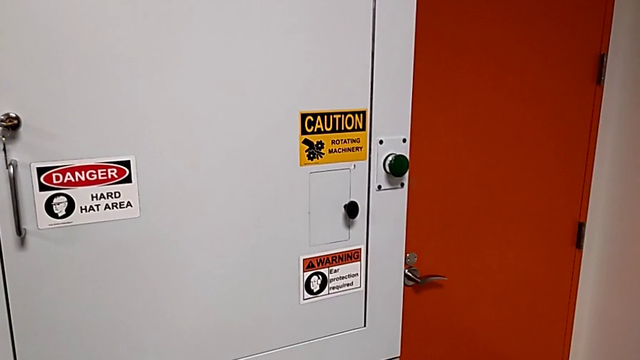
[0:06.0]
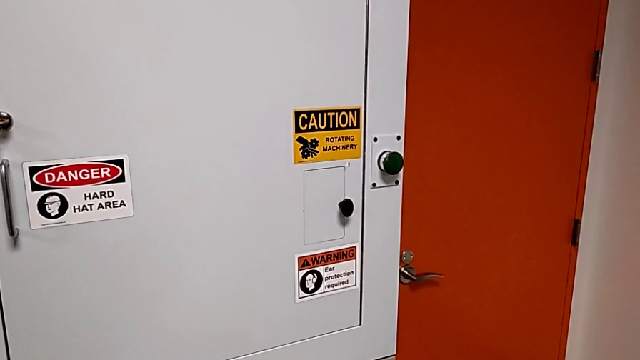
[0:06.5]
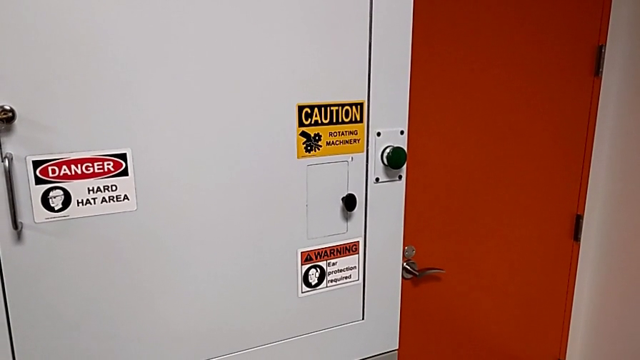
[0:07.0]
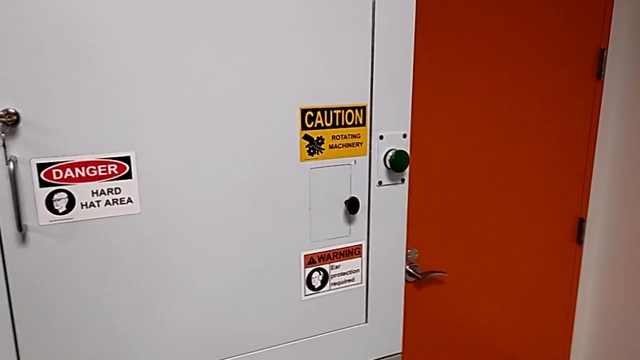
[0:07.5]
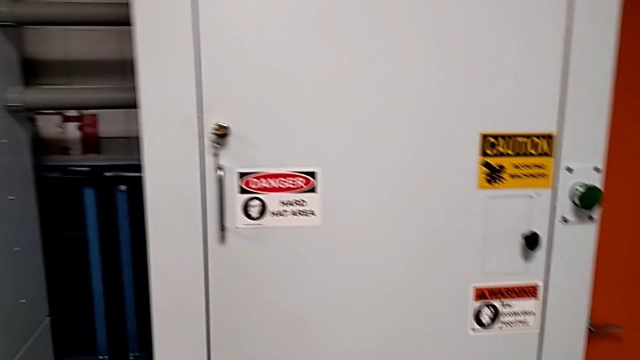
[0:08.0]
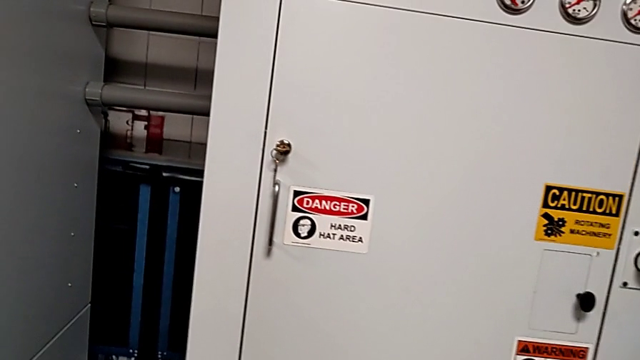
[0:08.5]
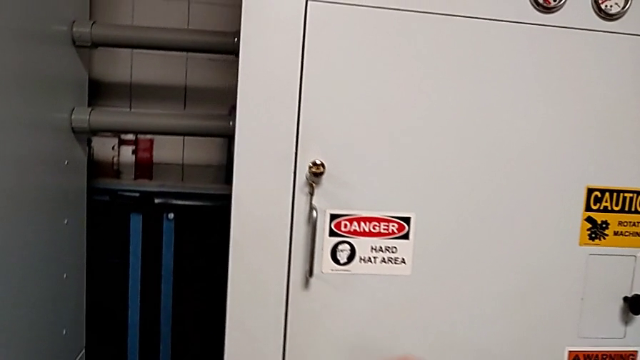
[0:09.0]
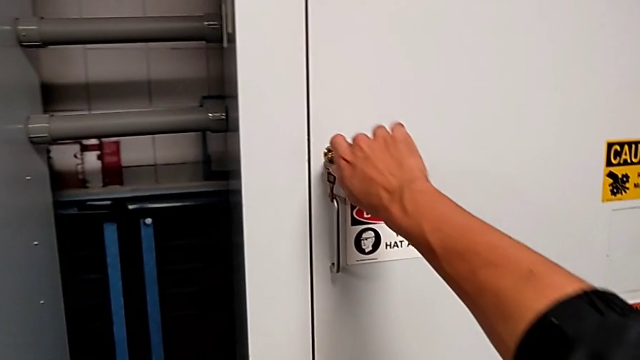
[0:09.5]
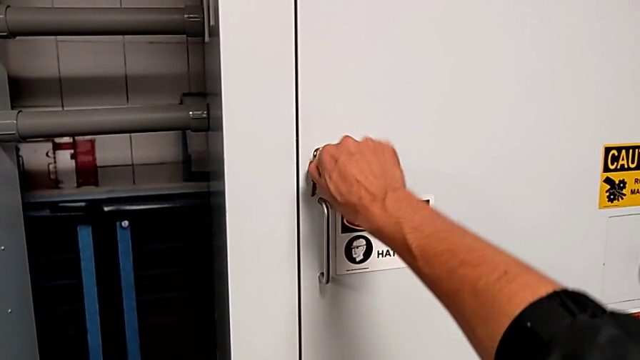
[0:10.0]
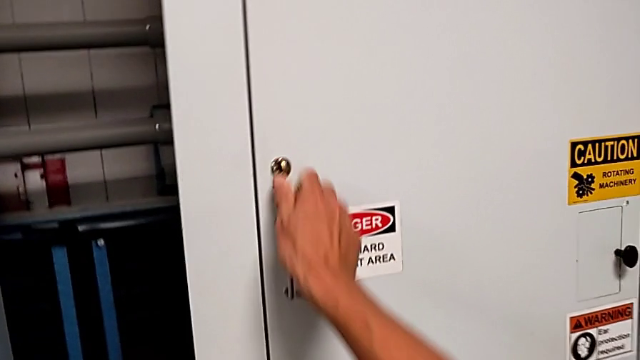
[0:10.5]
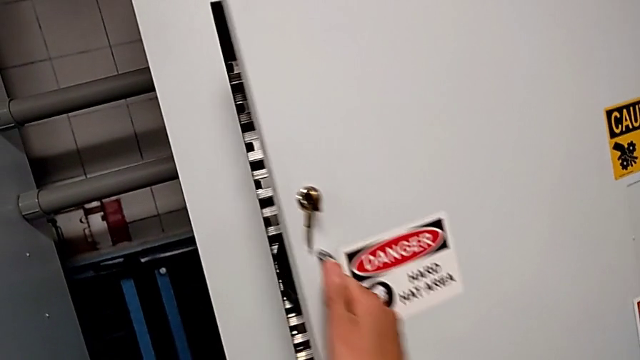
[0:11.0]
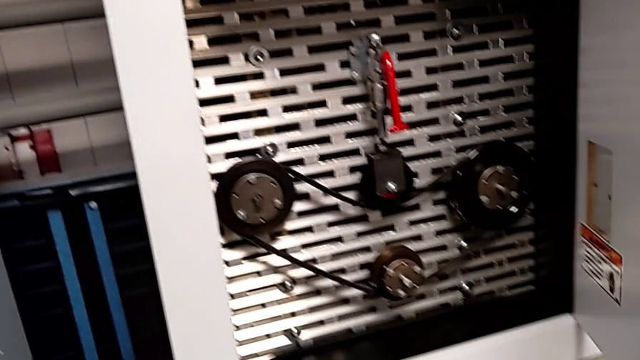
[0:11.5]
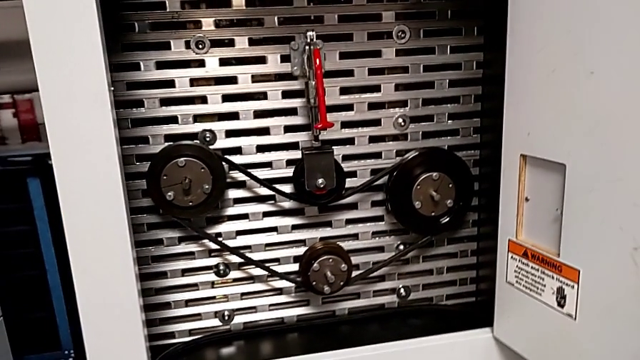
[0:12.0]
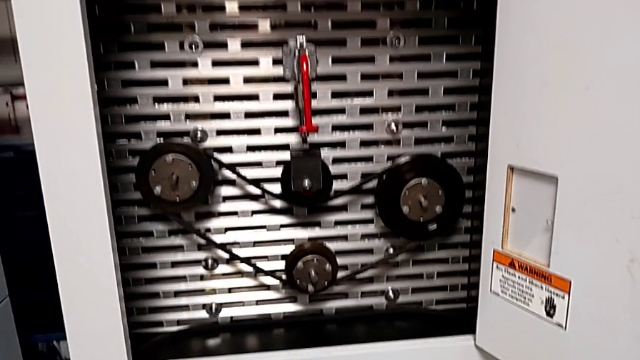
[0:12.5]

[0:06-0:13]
The camera wearer opens the front panel door. They unlock the front panel door and open it.

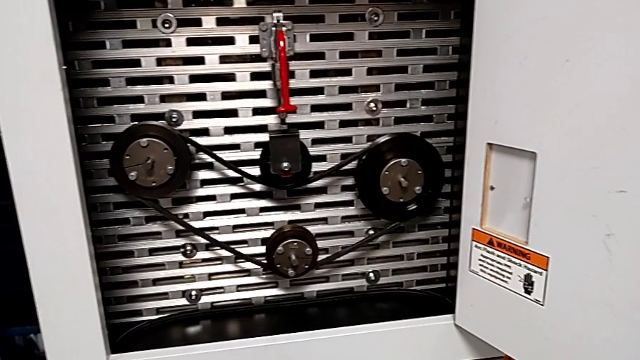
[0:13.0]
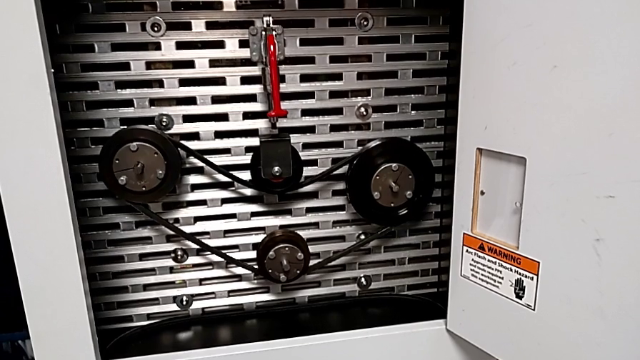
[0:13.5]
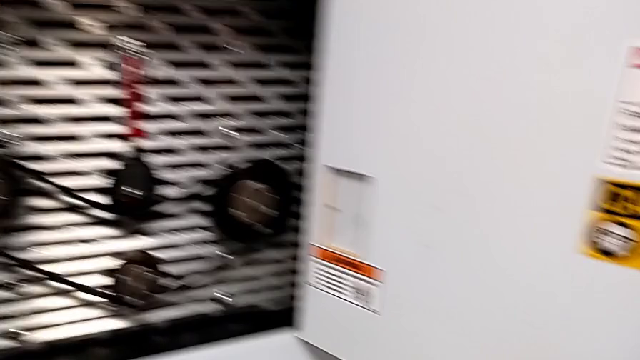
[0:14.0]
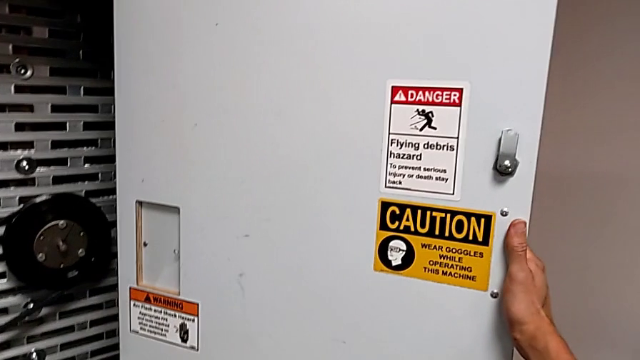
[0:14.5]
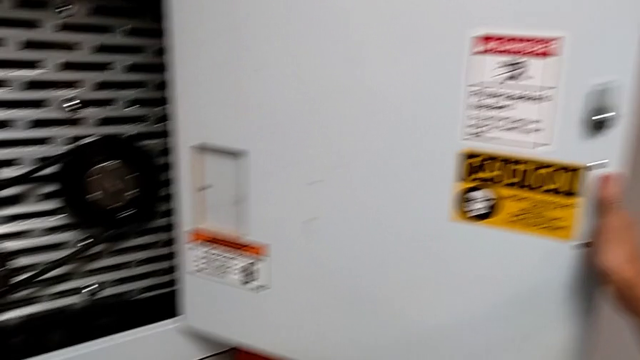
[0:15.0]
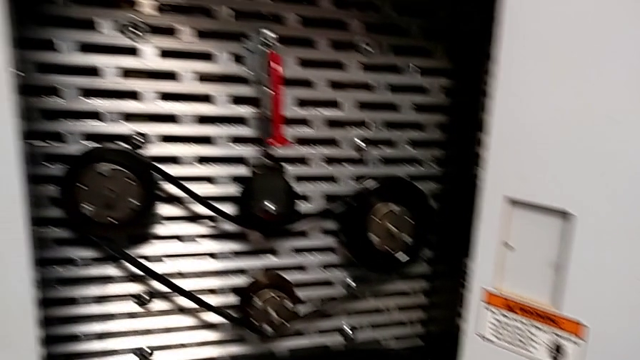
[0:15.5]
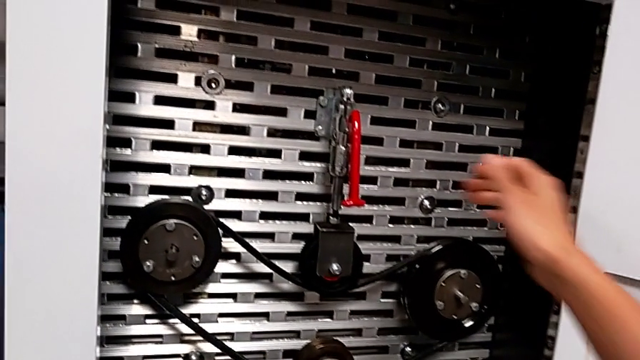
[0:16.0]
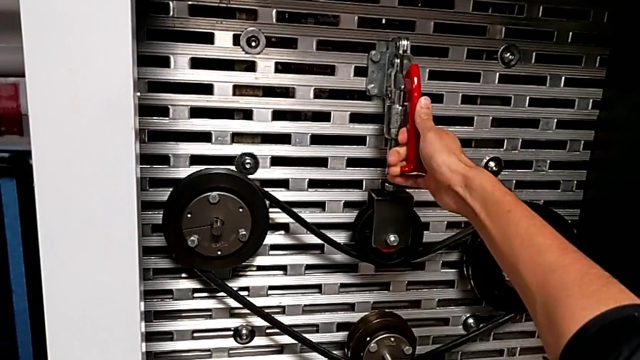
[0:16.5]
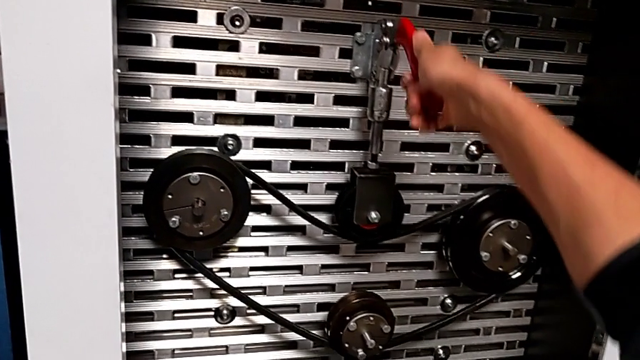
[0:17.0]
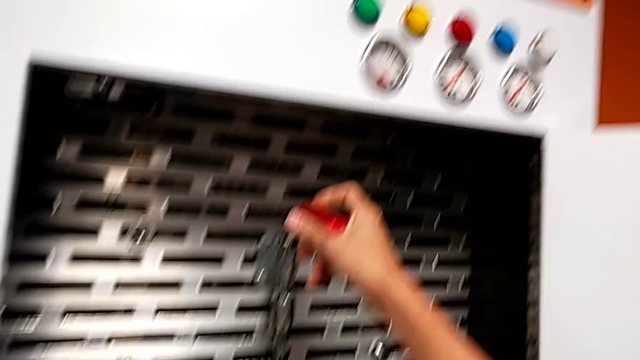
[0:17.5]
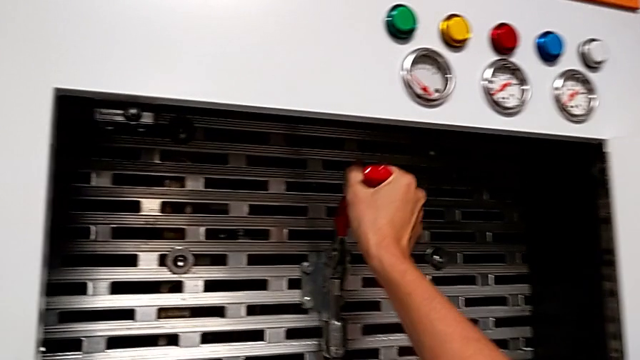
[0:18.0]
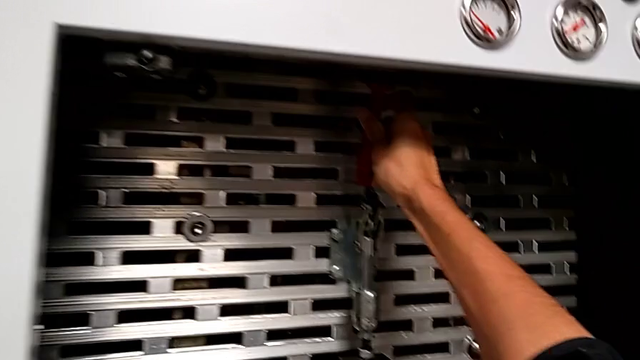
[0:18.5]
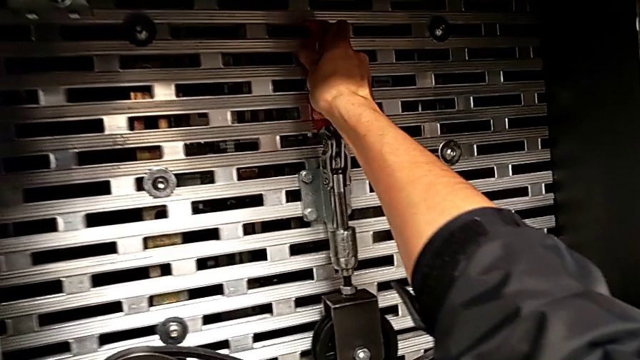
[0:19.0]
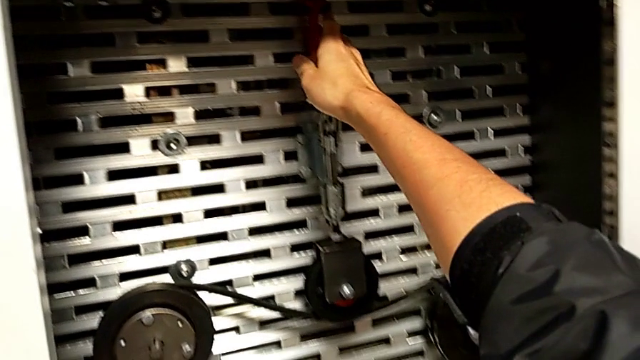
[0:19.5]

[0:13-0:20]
The camera wearer raises the red lever. They grab the red lever and pull it.

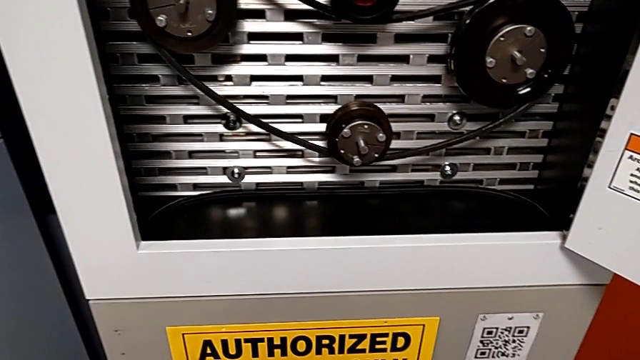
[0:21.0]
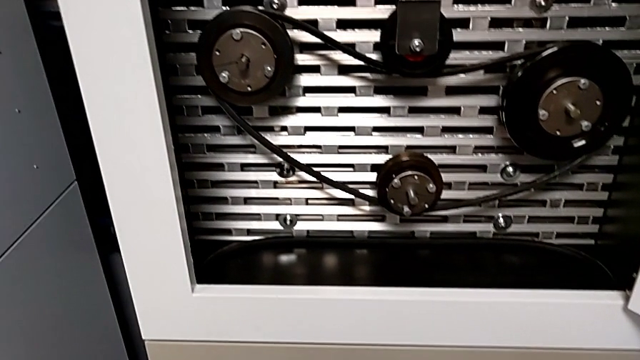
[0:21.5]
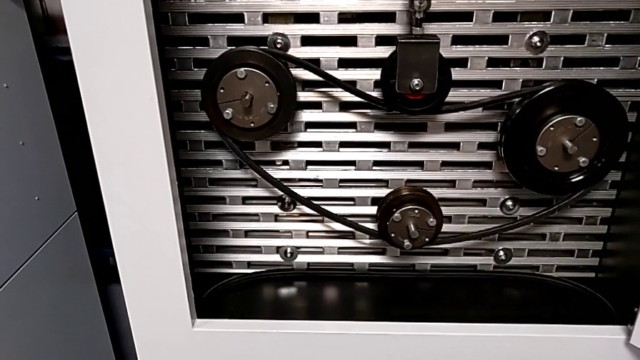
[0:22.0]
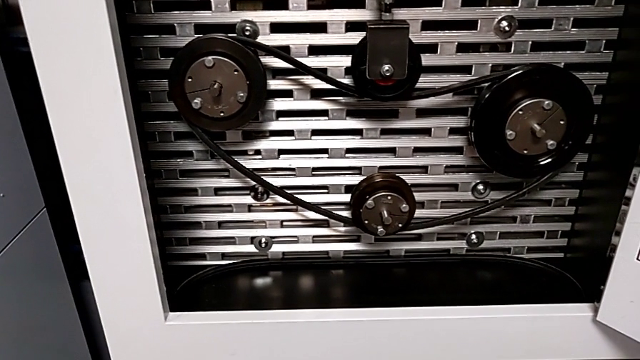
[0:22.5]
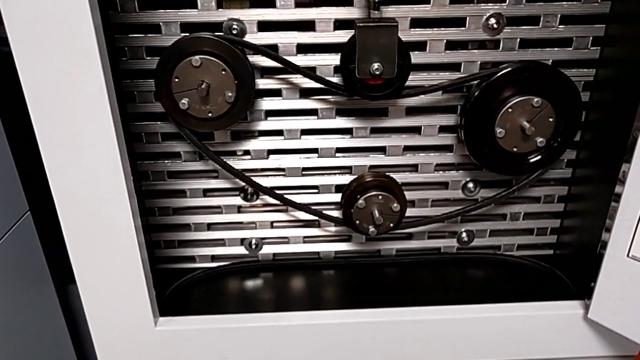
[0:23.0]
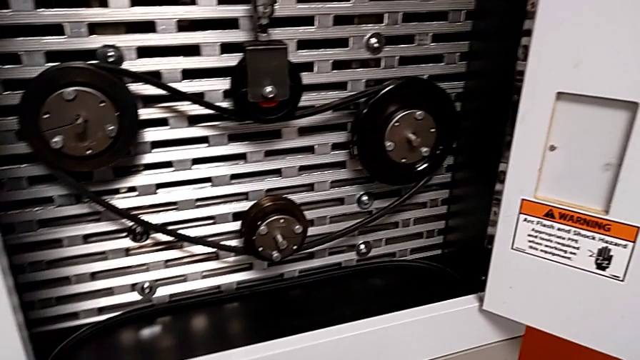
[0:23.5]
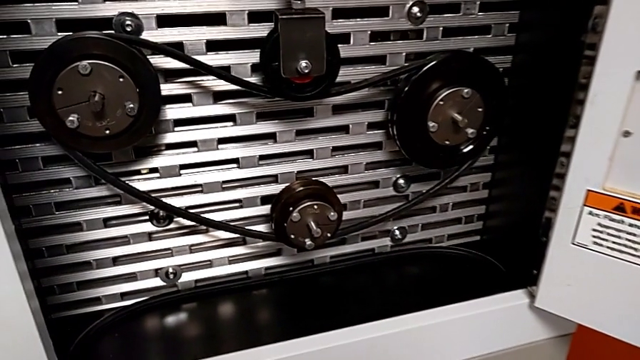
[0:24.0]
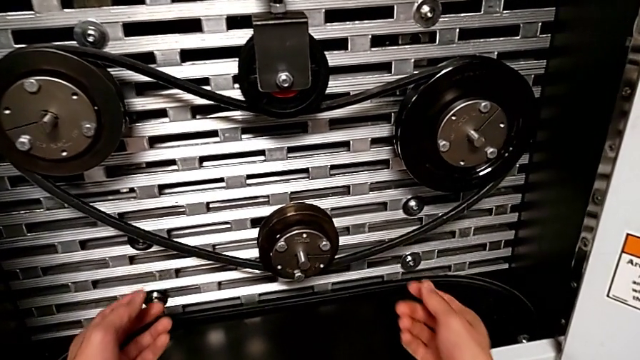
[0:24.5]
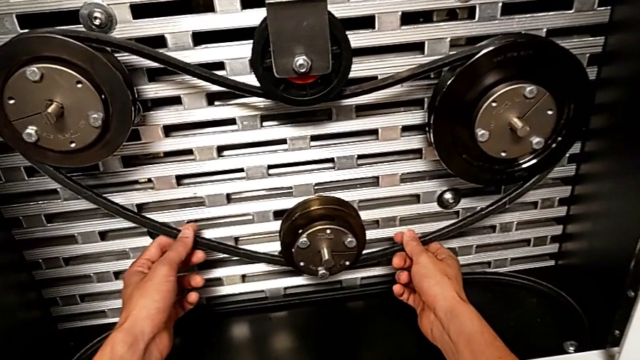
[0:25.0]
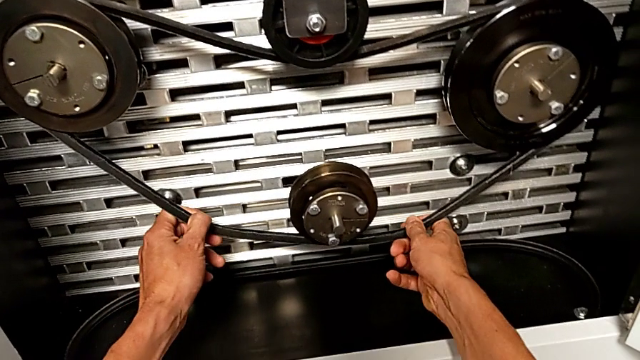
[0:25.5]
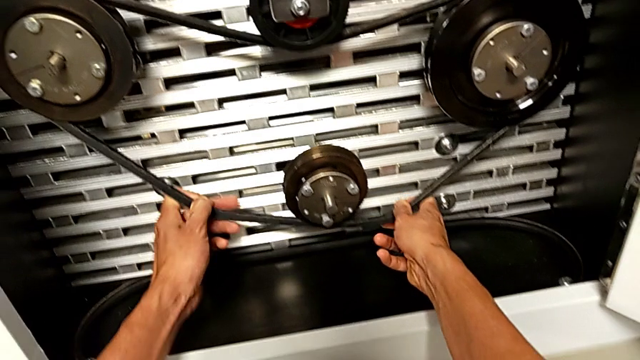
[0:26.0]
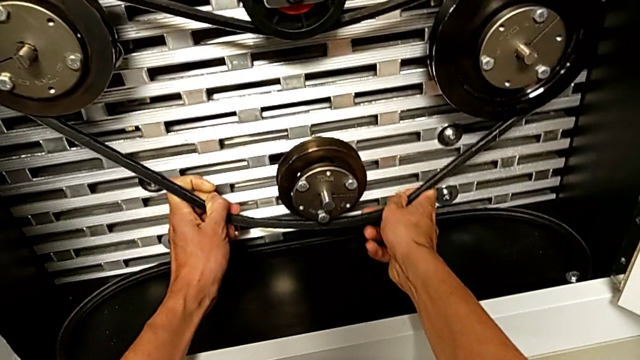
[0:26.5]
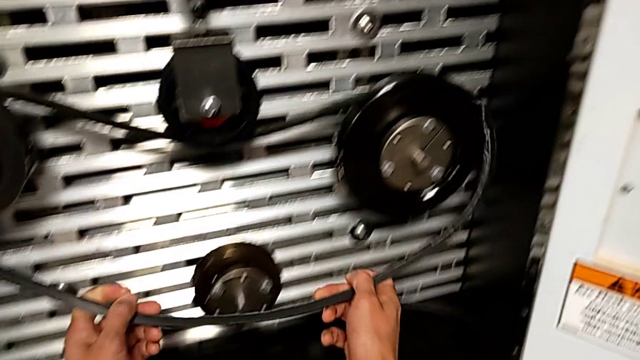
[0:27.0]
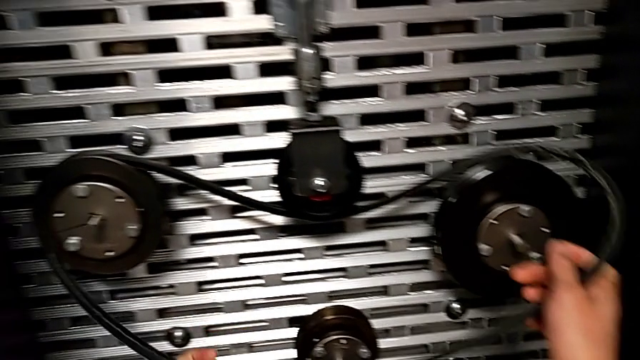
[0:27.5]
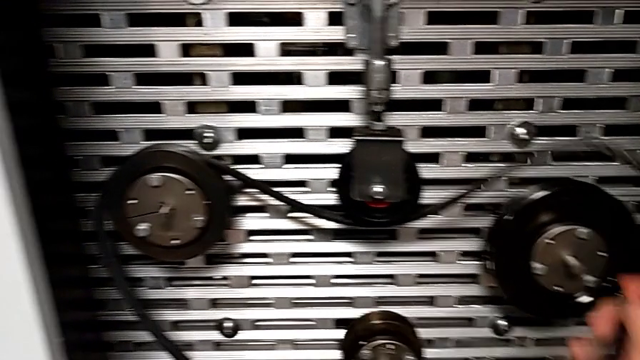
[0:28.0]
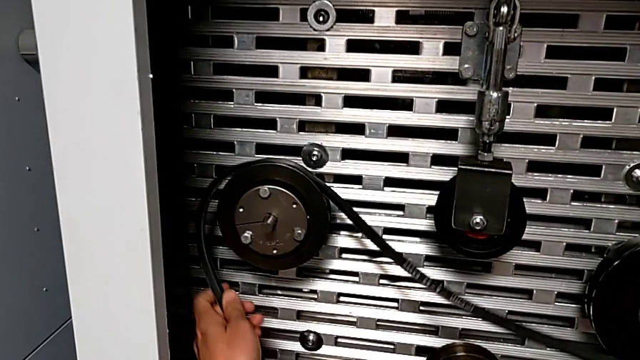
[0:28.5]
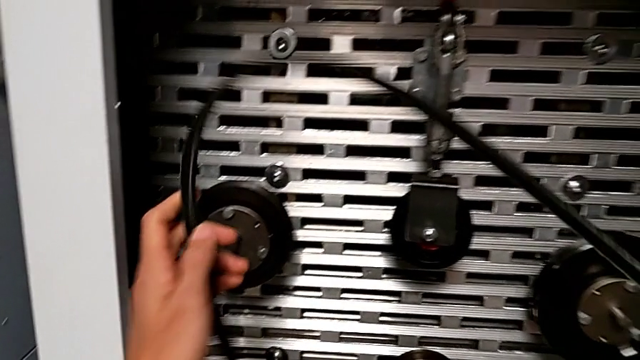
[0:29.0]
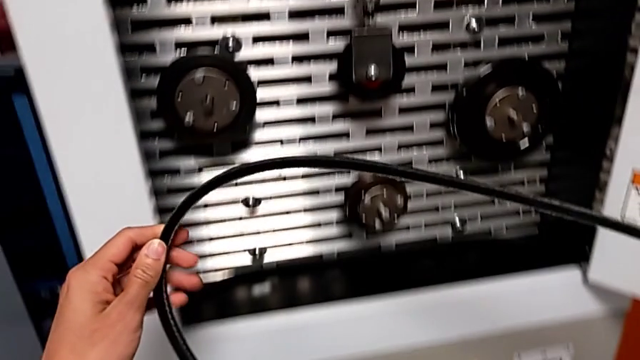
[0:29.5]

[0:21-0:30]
The camera wearer is removing the damaged belt from the rotary wheels. They withdraw the damaged belt.
